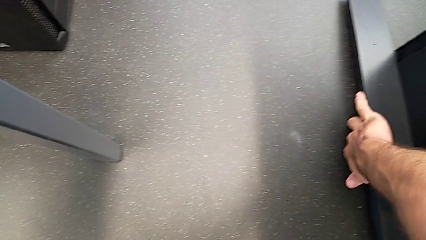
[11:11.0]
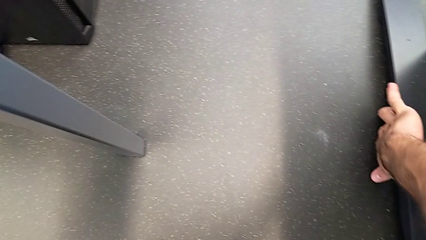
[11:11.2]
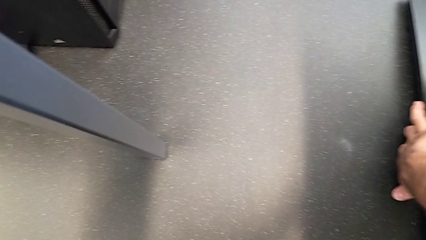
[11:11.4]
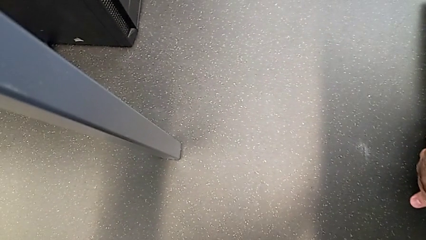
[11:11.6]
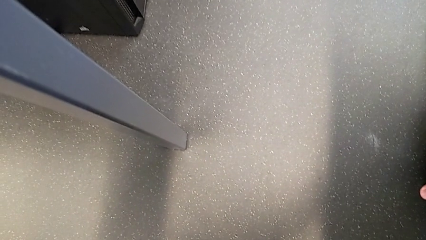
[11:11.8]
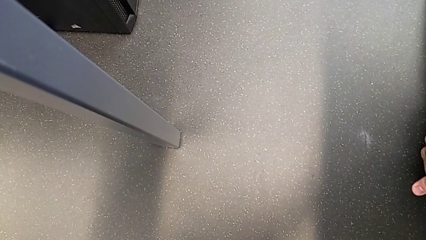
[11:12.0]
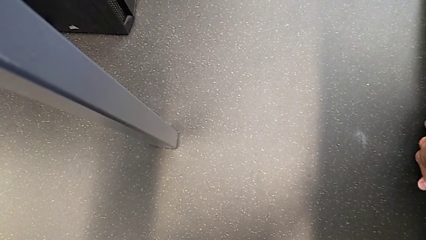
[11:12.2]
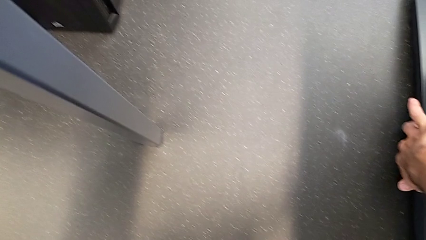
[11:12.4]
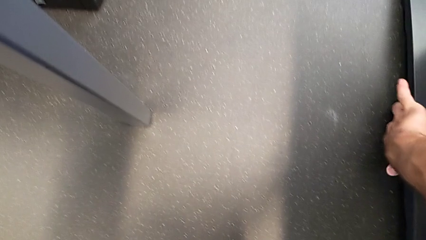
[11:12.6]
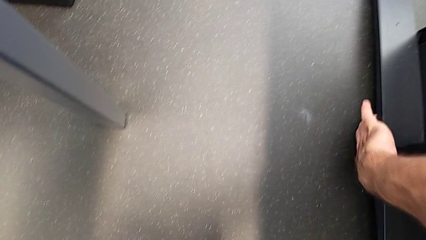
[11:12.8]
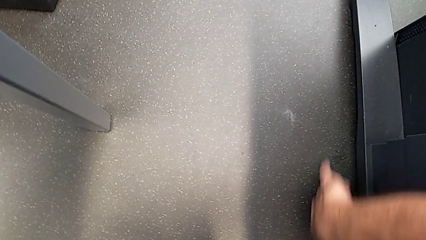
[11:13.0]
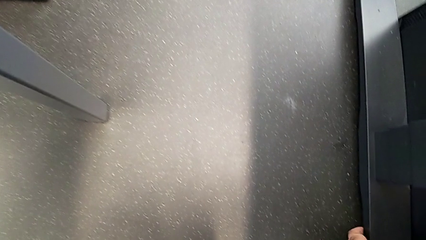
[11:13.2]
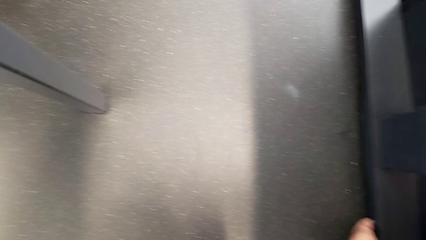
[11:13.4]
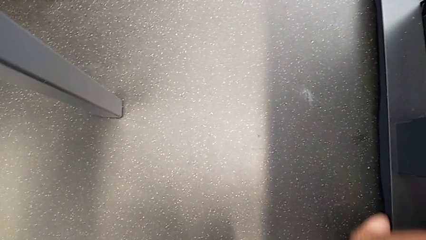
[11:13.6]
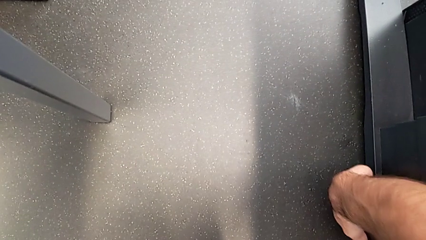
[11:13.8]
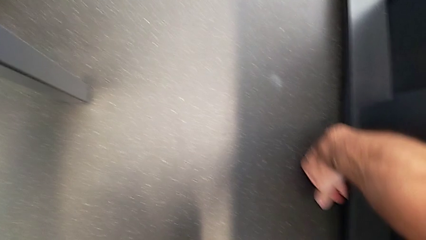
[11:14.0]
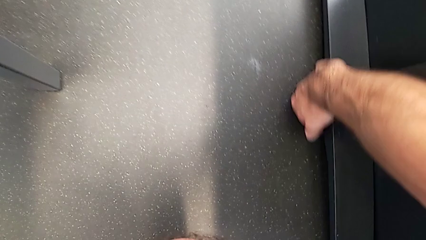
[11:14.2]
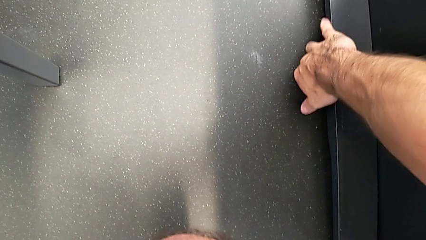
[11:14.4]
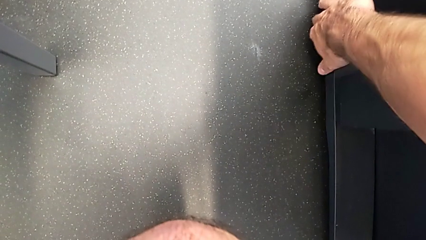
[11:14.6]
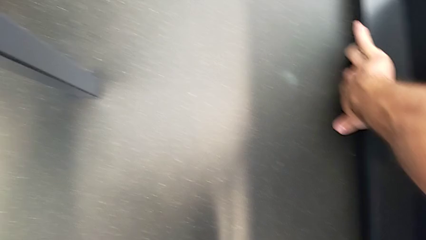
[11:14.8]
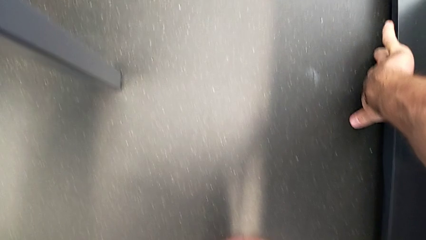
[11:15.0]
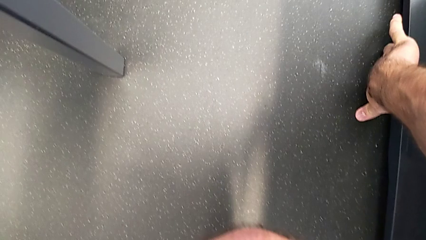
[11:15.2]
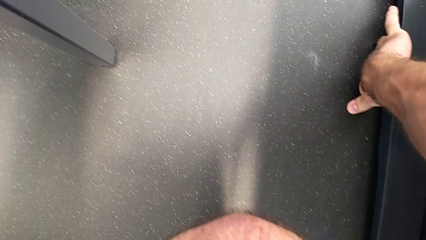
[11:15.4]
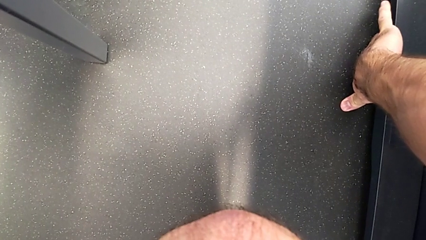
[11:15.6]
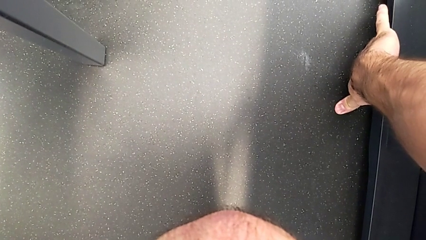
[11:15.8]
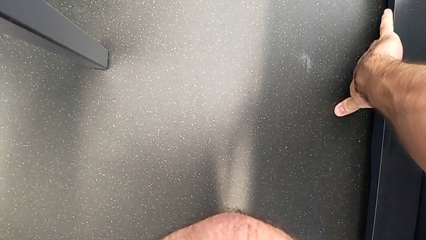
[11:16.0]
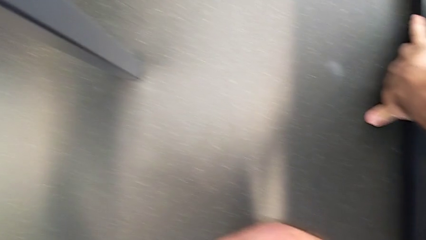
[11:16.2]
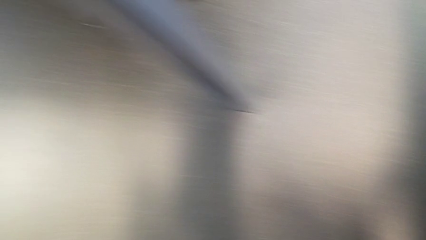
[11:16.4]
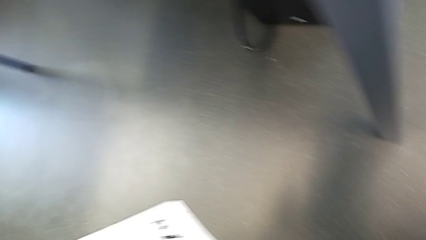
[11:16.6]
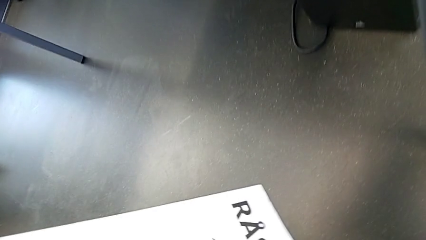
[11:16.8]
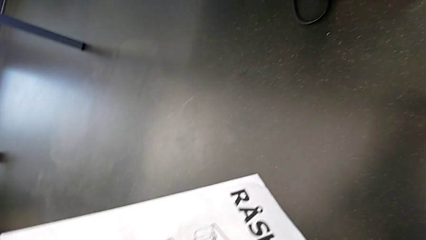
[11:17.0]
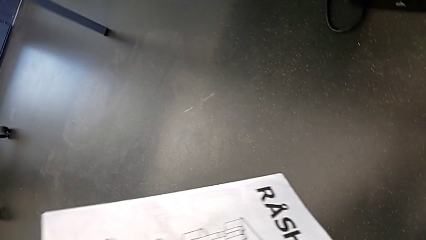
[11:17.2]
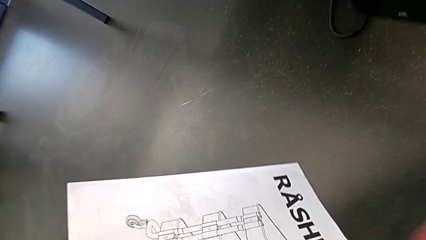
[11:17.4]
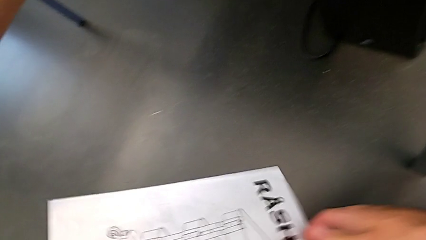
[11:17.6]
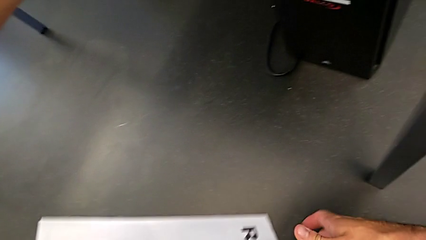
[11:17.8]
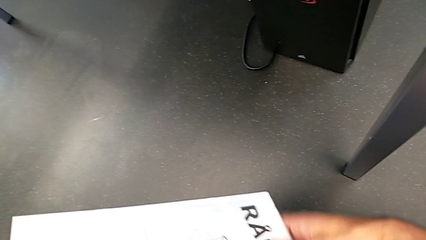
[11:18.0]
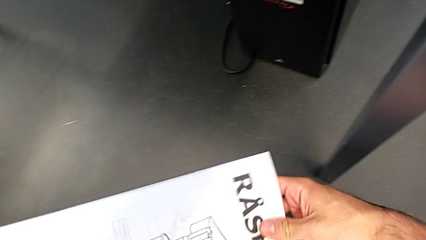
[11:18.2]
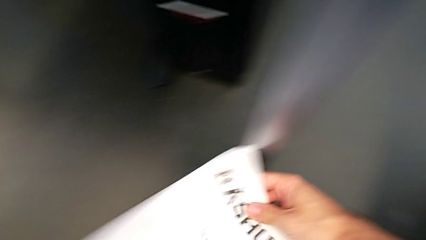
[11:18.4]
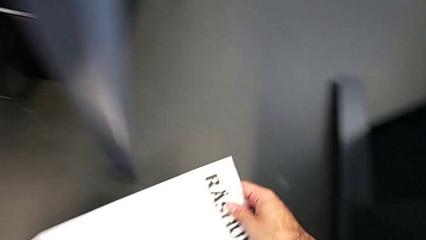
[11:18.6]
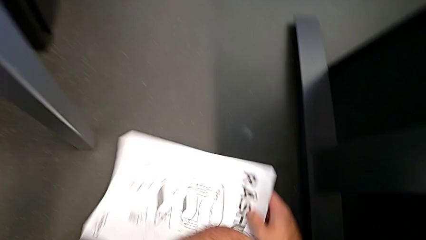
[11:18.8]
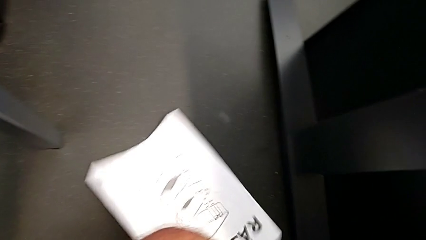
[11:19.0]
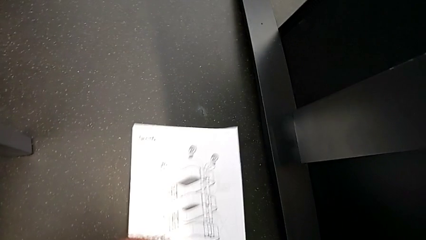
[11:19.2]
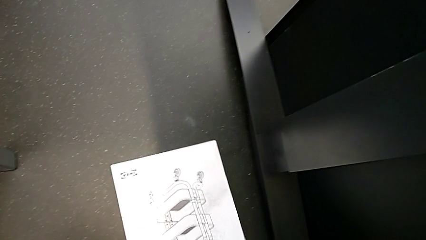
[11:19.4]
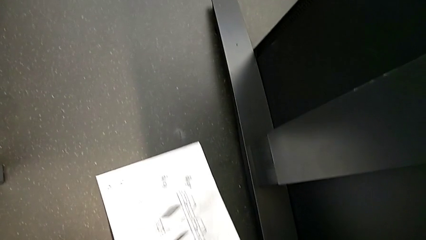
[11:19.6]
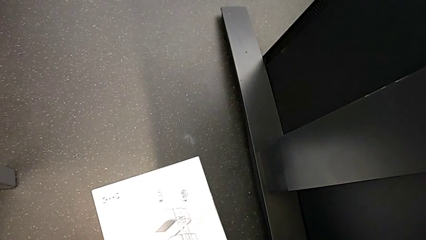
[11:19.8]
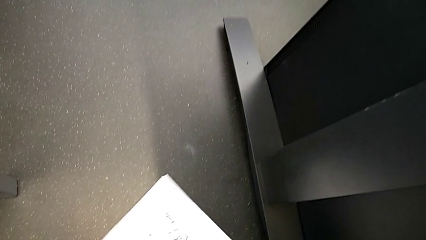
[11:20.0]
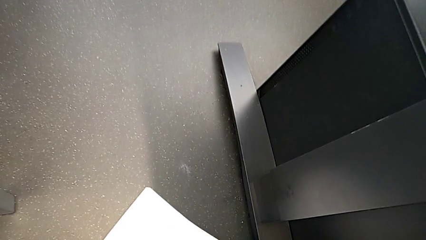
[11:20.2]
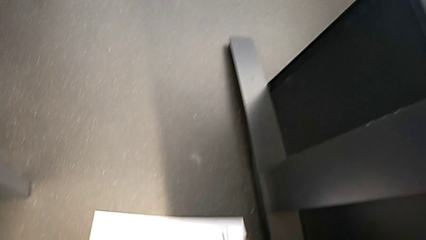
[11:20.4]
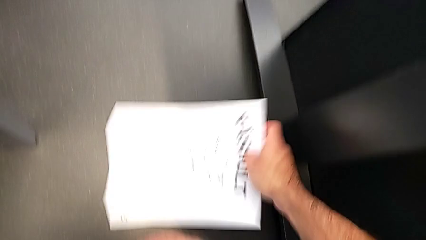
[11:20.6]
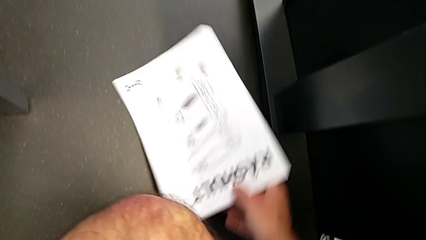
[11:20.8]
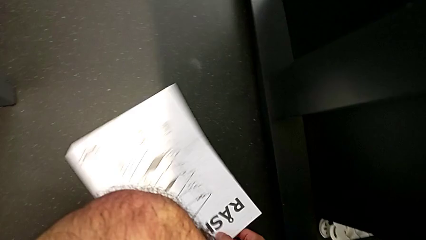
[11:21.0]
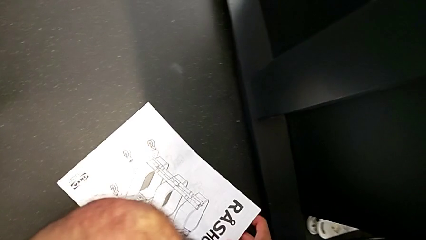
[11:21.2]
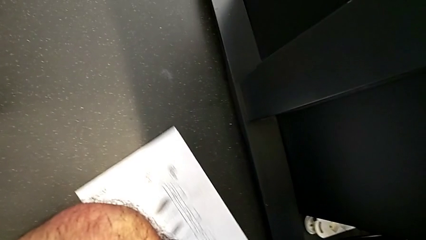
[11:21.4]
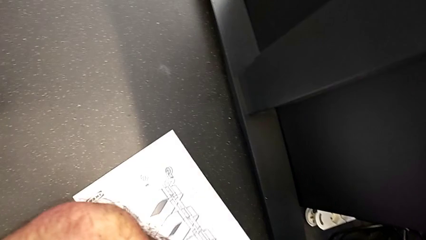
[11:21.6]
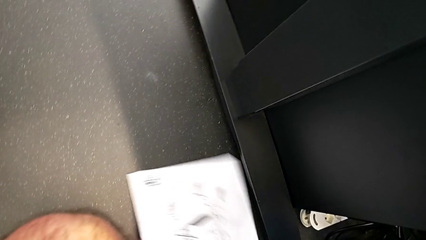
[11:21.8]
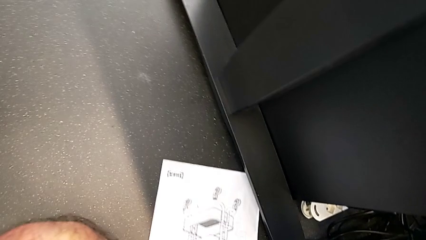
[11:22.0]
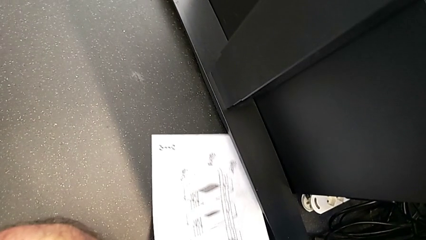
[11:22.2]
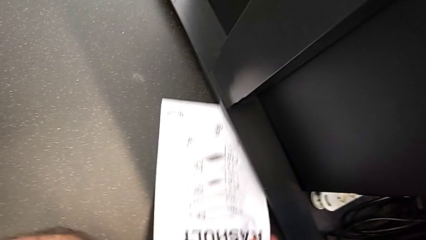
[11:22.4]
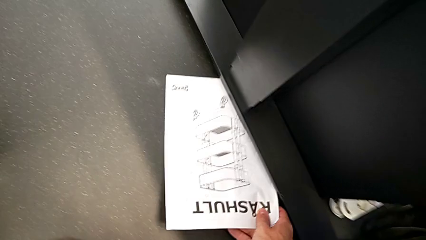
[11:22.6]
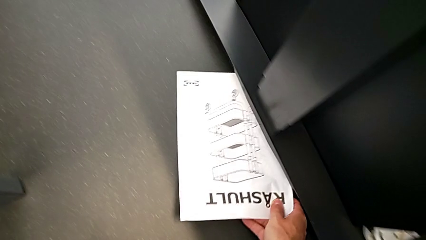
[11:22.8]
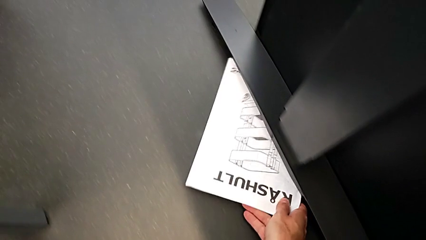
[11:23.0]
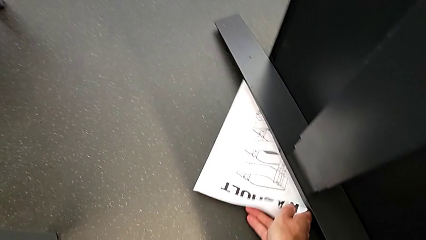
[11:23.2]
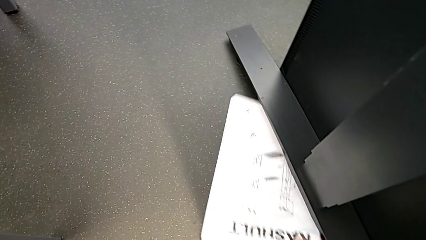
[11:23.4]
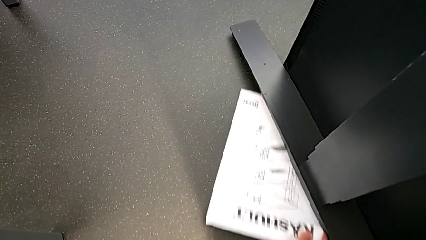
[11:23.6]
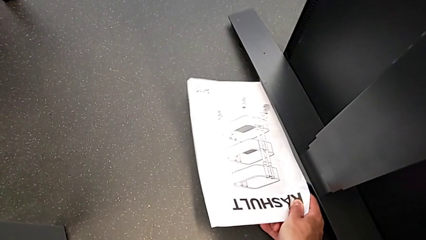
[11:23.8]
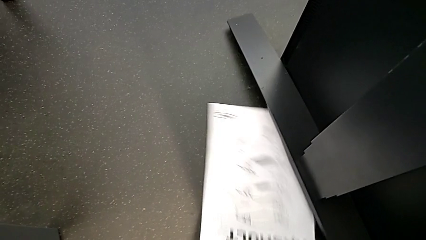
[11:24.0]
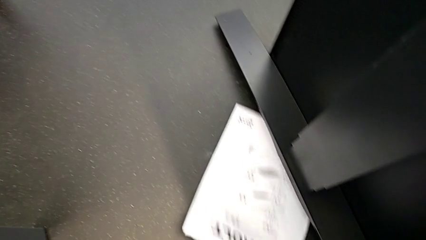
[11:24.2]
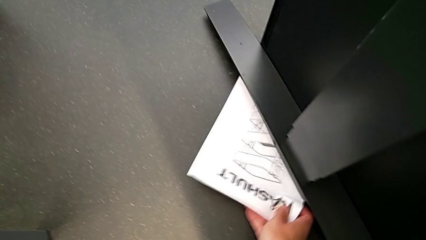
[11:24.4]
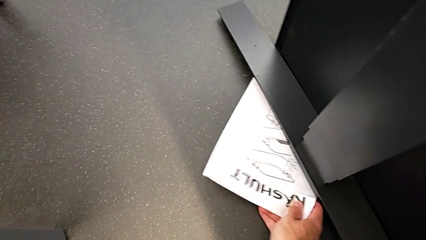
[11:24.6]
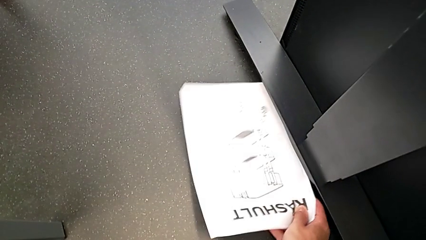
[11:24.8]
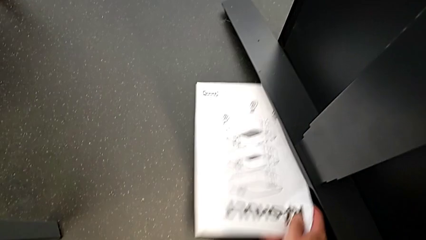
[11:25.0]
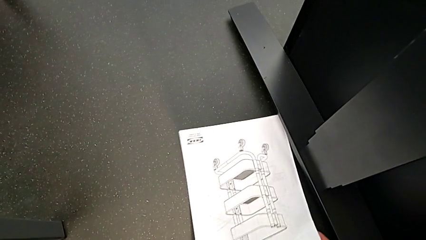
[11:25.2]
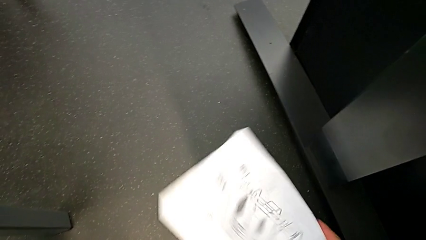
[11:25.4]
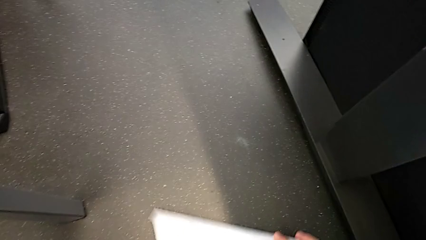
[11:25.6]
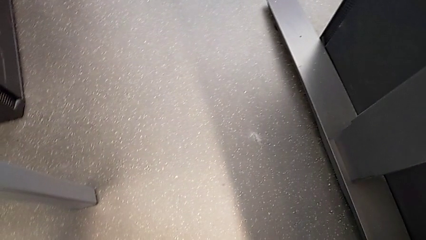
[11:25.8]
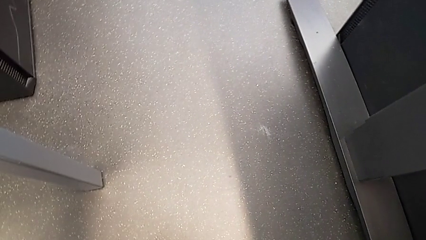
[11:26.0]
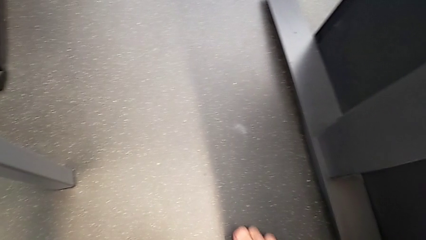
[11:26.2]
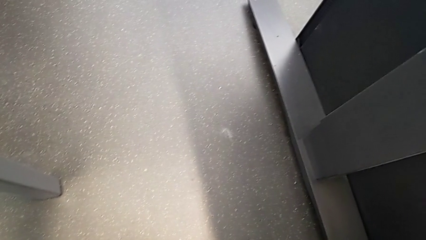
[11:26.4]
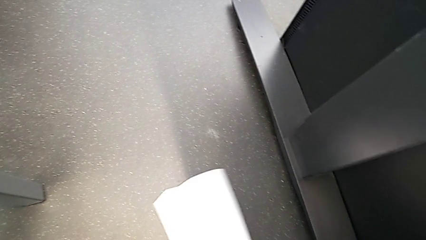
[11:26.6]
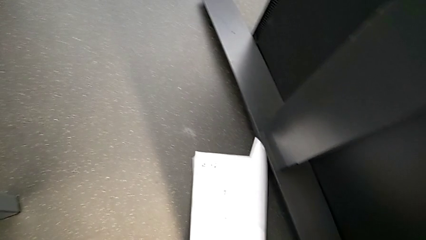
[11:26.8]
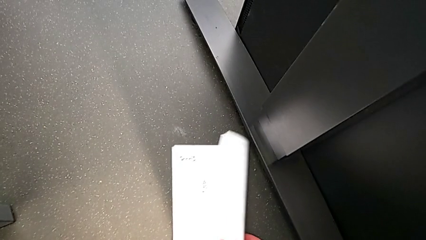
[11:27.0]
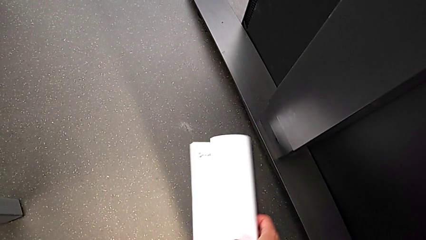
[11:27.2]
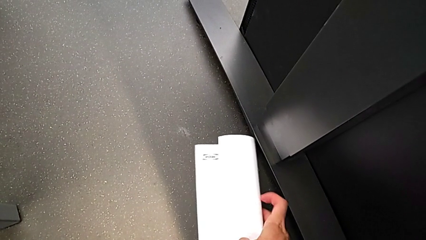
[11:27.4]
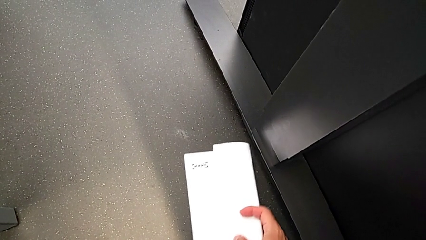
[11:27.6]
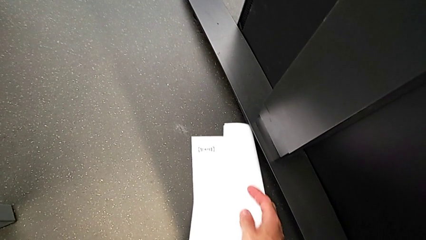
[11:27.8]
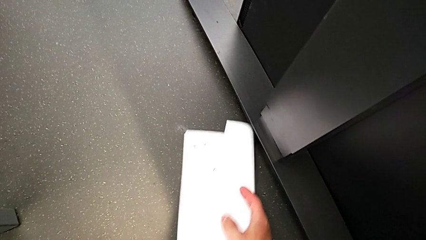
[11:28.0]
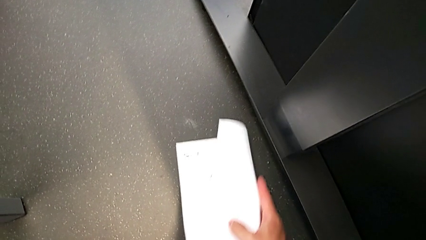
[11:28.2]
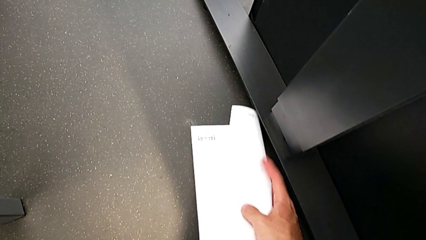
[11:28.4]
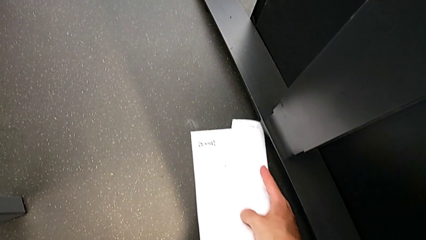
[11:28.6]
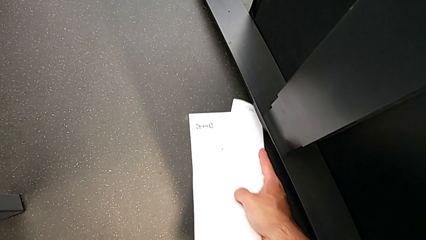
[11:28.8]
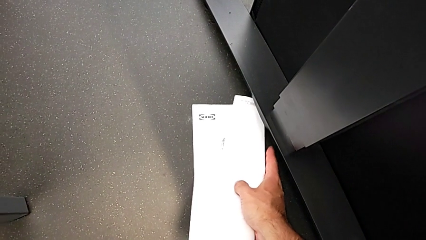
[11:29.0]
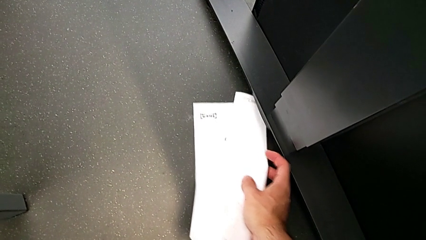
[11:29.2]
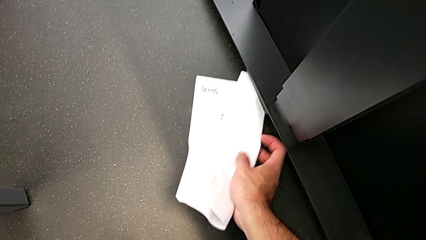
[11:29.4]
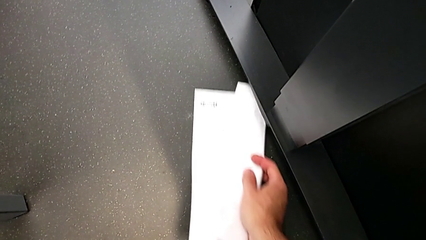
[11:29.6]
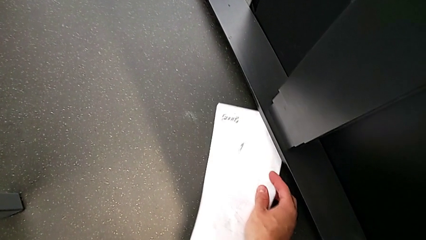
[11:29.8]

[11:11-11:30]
The camera wearer is screwing the first leg to the top shelf of the table. They keep inspecting the hex socket head.
